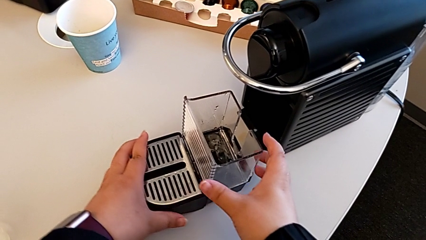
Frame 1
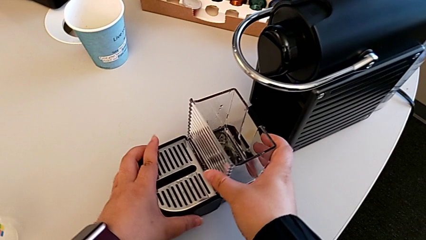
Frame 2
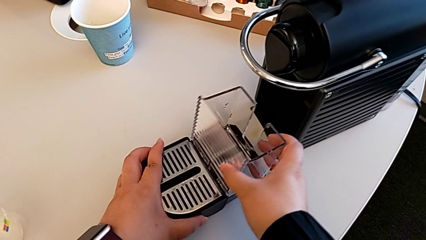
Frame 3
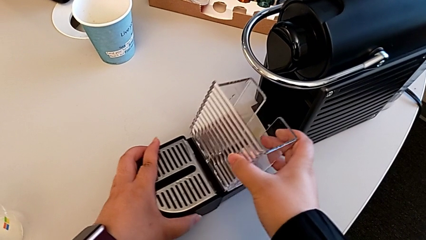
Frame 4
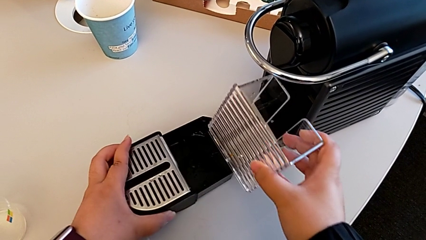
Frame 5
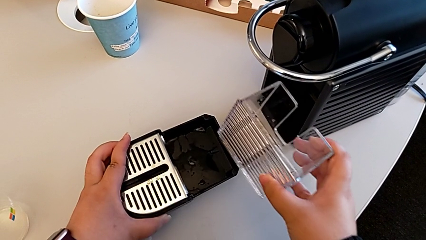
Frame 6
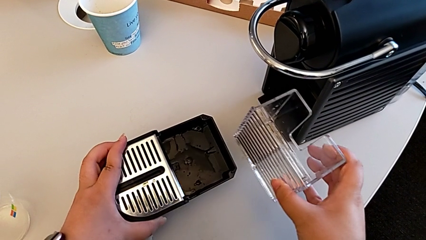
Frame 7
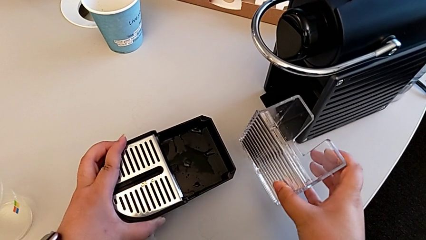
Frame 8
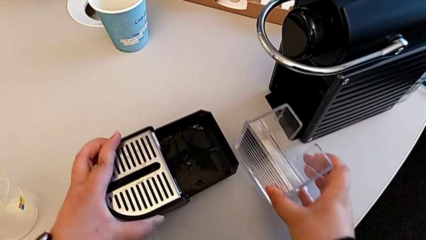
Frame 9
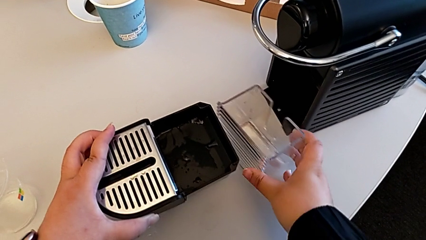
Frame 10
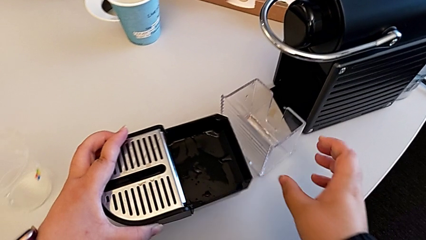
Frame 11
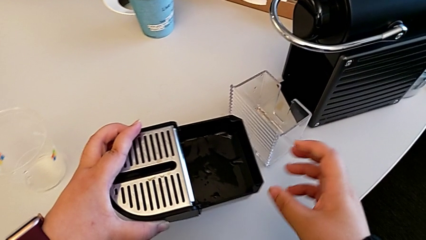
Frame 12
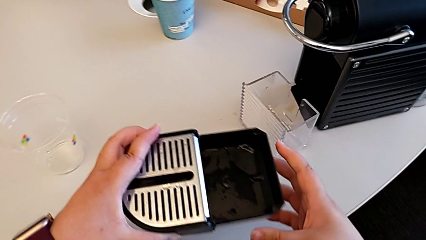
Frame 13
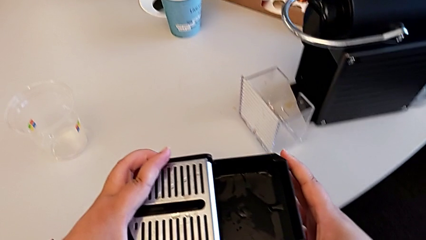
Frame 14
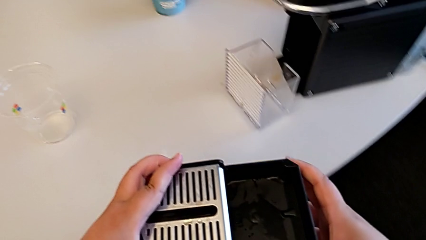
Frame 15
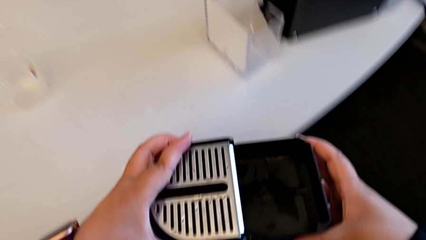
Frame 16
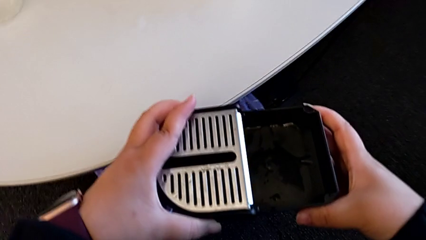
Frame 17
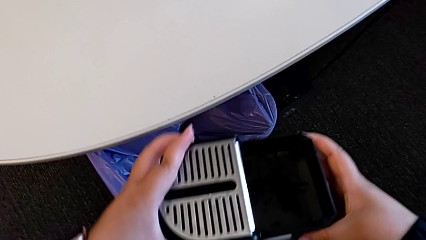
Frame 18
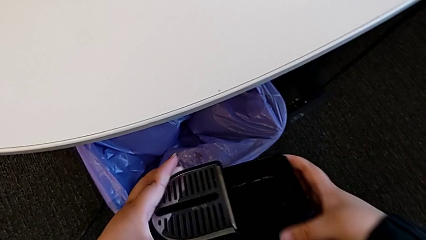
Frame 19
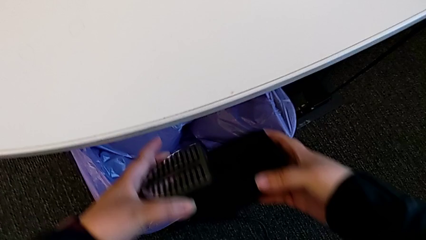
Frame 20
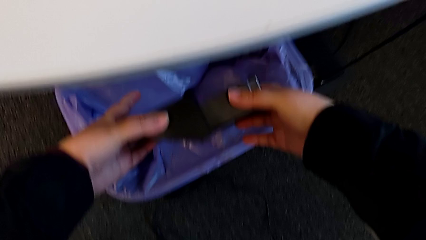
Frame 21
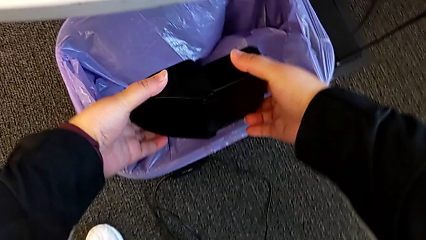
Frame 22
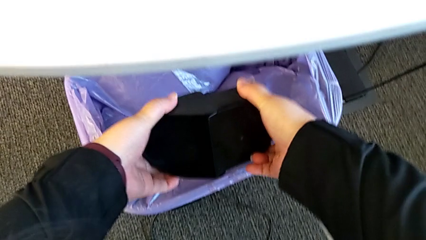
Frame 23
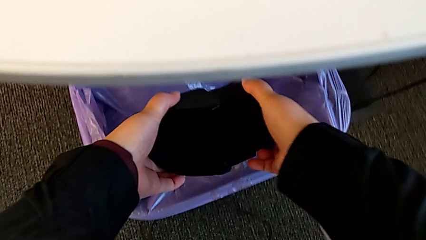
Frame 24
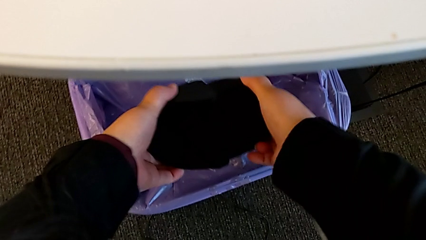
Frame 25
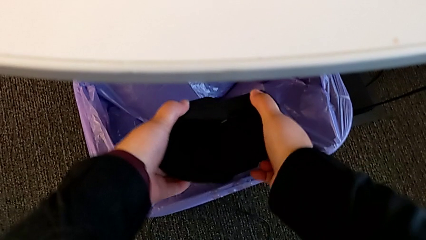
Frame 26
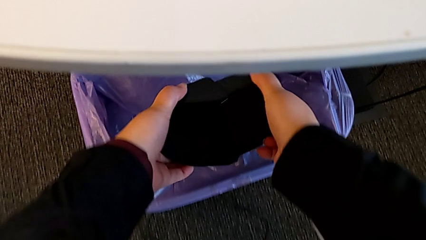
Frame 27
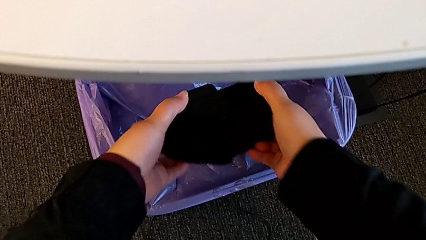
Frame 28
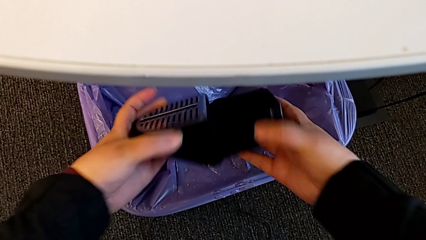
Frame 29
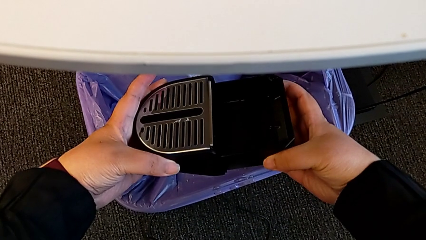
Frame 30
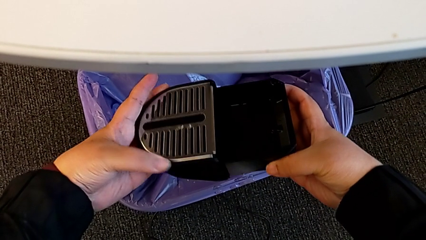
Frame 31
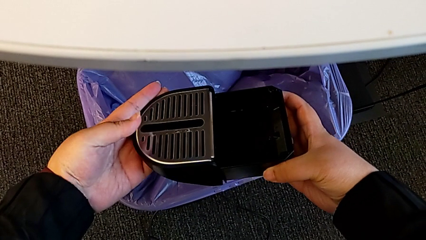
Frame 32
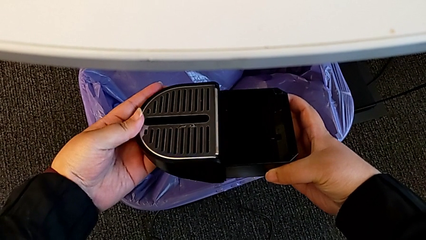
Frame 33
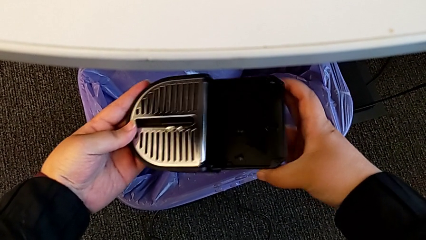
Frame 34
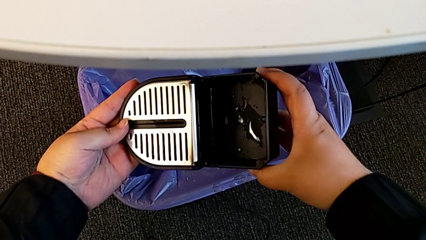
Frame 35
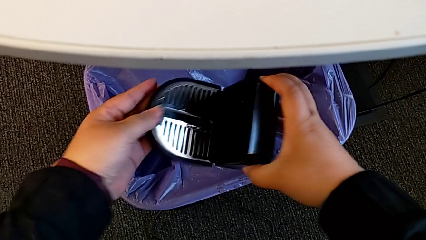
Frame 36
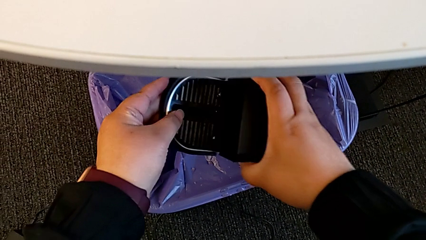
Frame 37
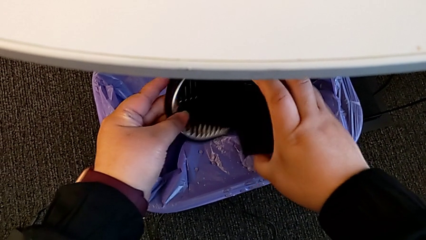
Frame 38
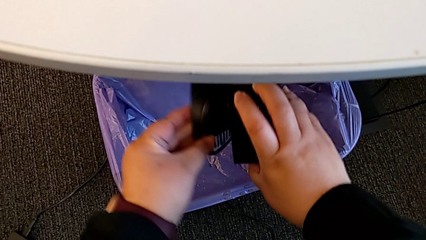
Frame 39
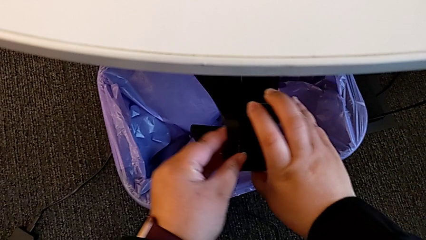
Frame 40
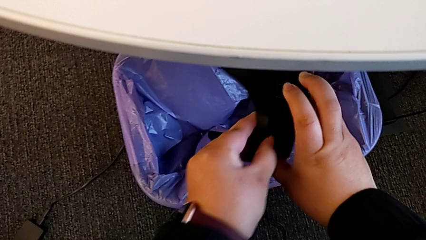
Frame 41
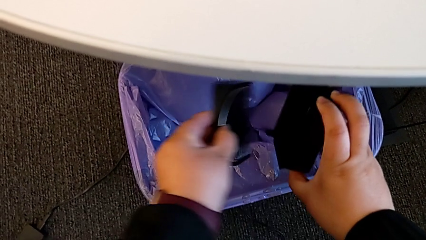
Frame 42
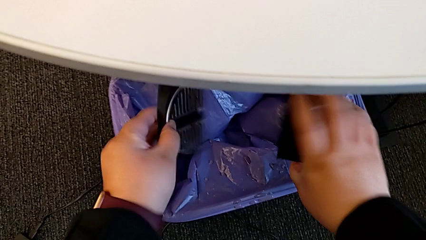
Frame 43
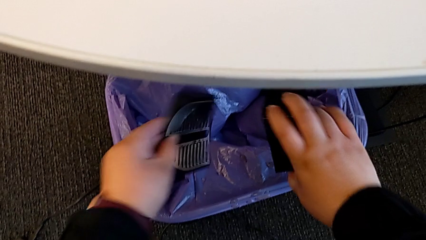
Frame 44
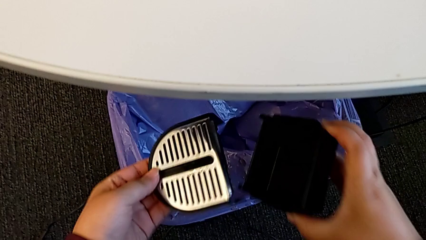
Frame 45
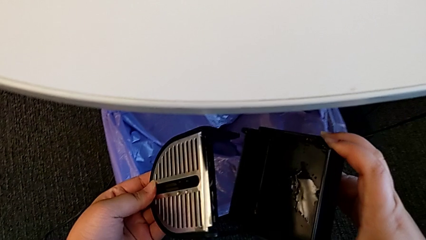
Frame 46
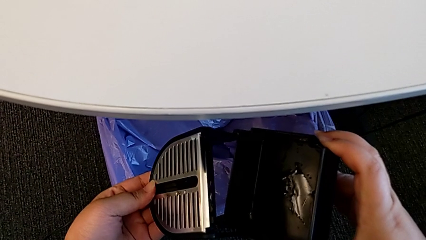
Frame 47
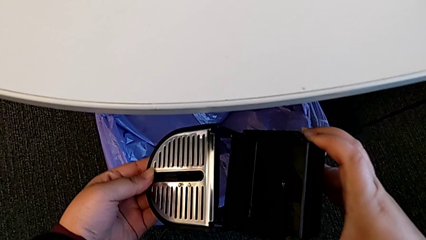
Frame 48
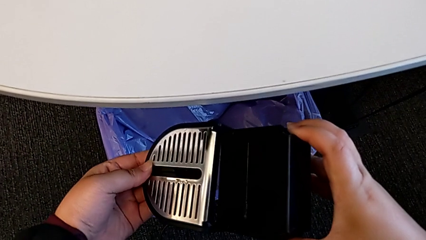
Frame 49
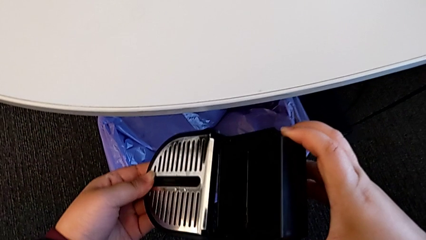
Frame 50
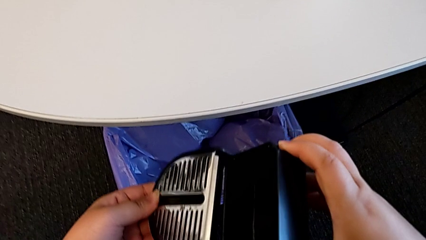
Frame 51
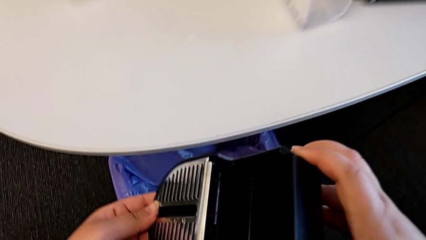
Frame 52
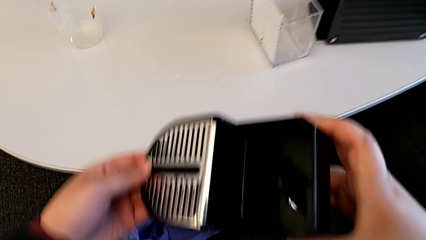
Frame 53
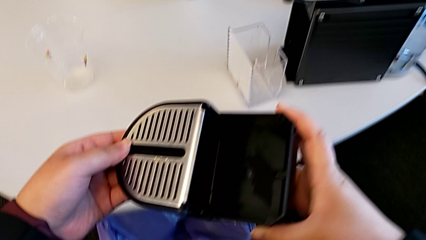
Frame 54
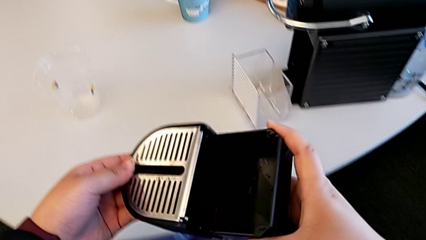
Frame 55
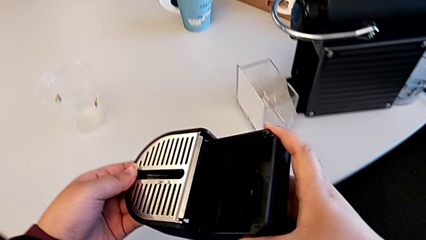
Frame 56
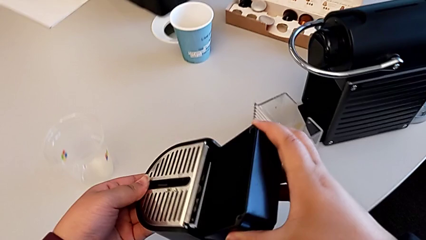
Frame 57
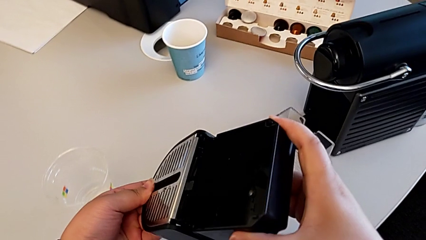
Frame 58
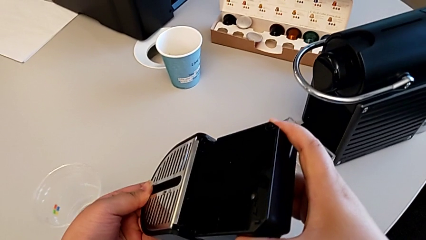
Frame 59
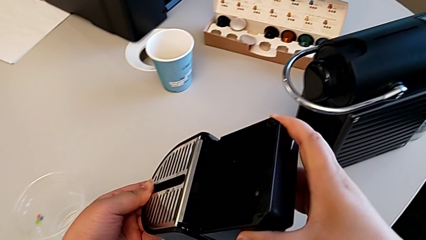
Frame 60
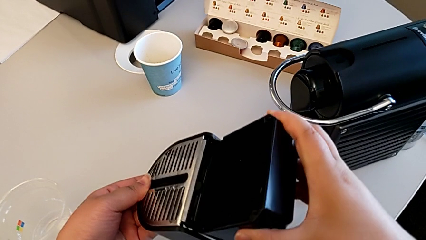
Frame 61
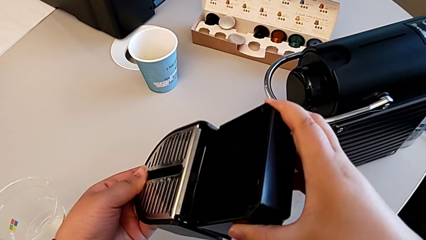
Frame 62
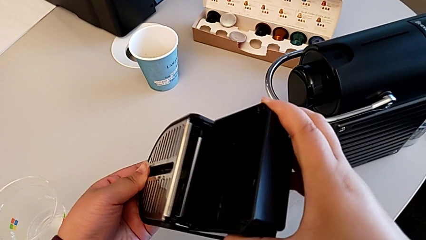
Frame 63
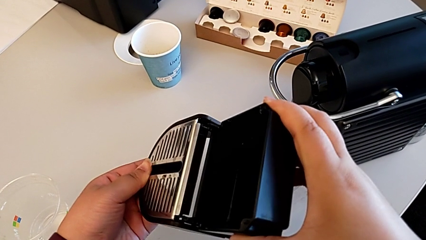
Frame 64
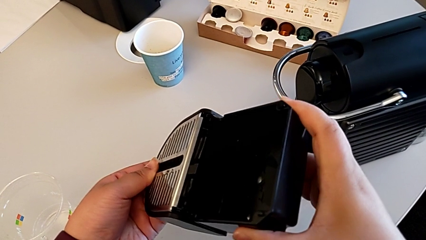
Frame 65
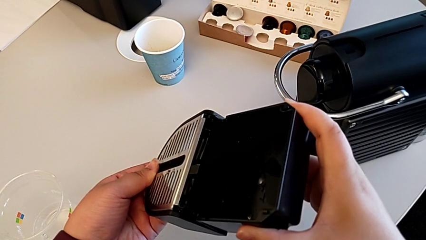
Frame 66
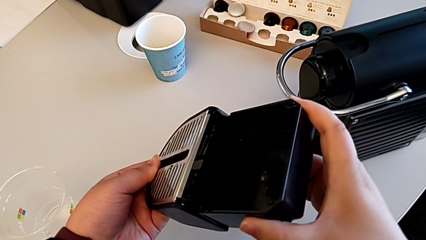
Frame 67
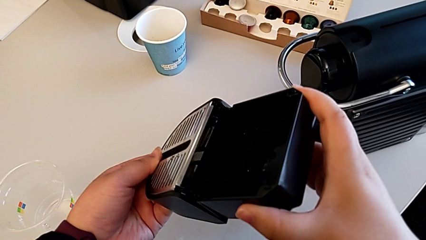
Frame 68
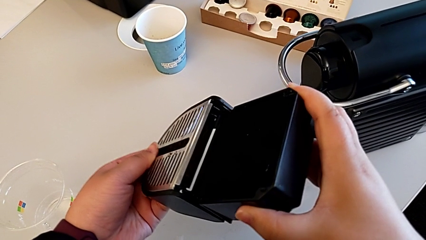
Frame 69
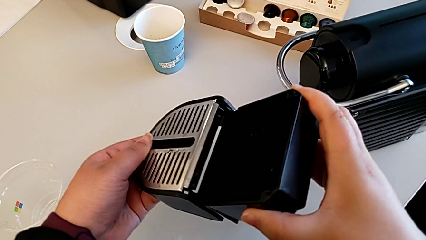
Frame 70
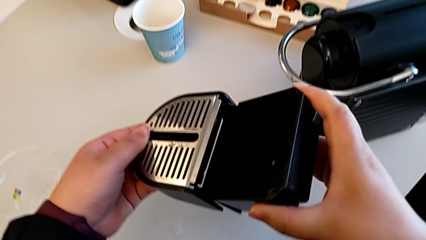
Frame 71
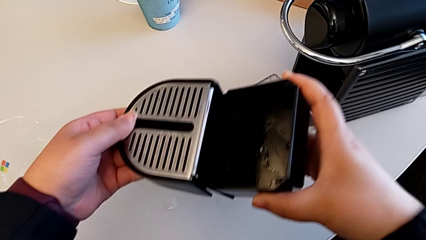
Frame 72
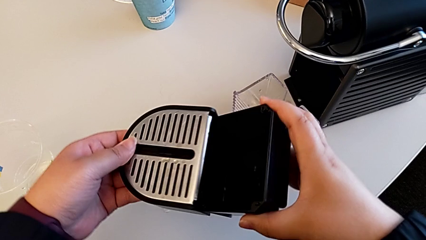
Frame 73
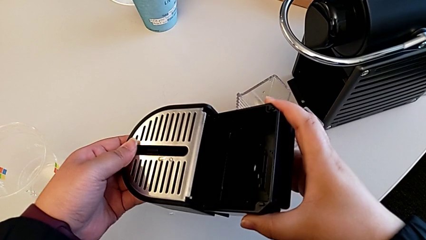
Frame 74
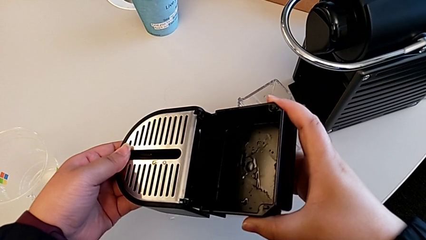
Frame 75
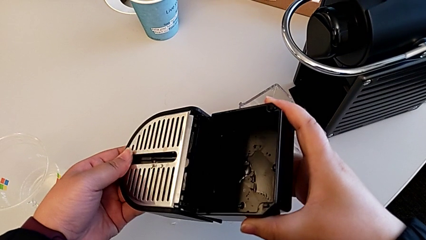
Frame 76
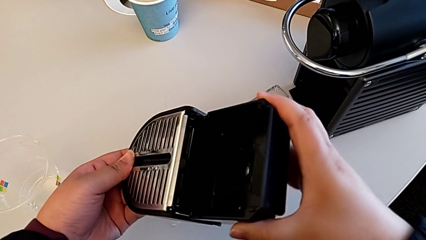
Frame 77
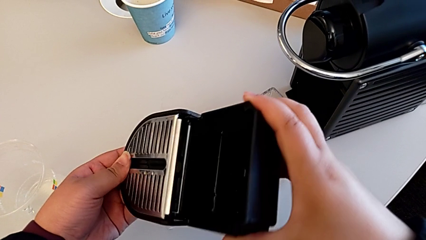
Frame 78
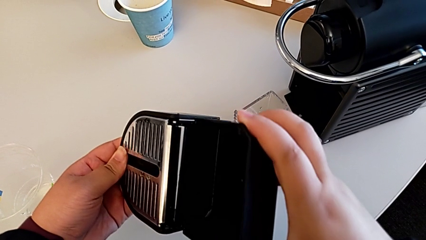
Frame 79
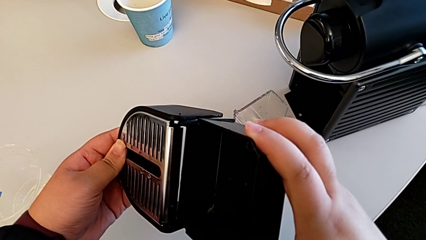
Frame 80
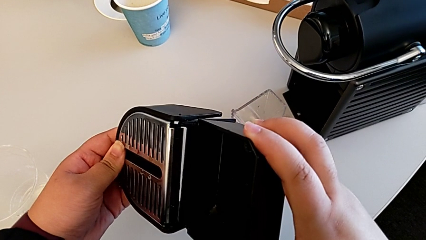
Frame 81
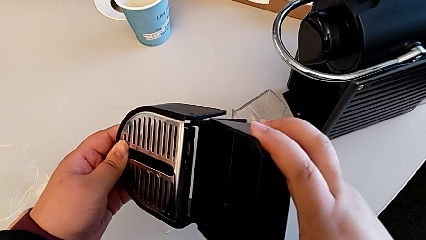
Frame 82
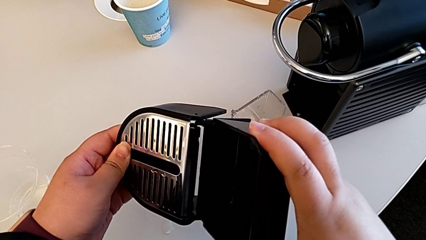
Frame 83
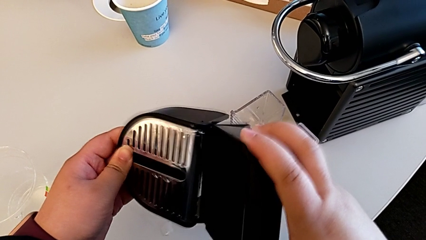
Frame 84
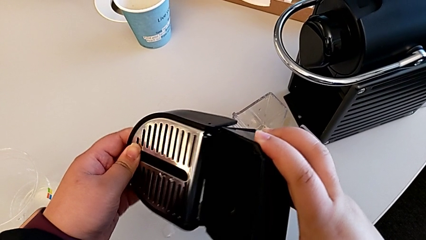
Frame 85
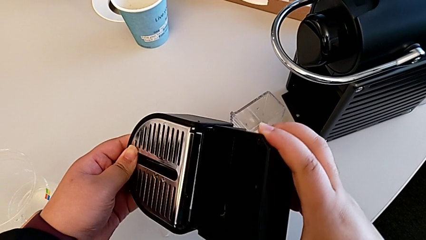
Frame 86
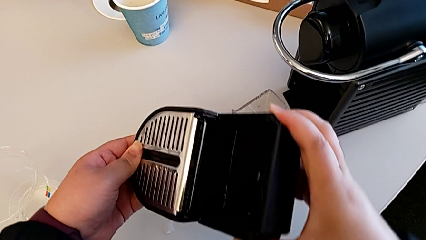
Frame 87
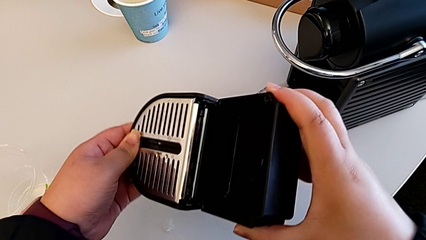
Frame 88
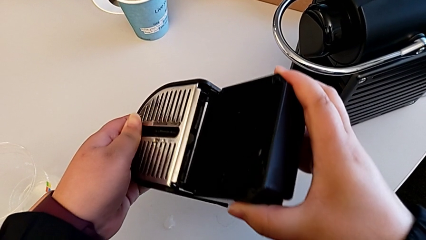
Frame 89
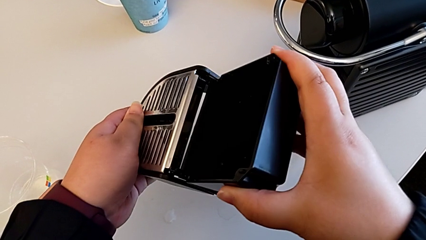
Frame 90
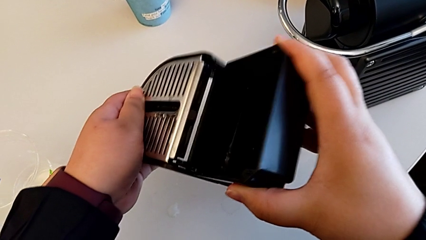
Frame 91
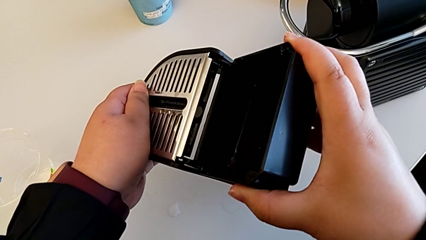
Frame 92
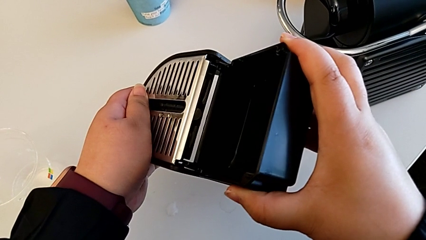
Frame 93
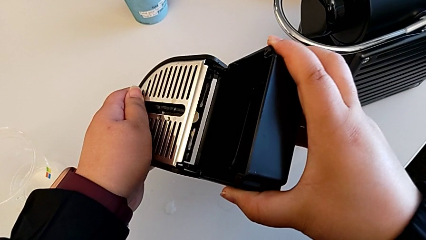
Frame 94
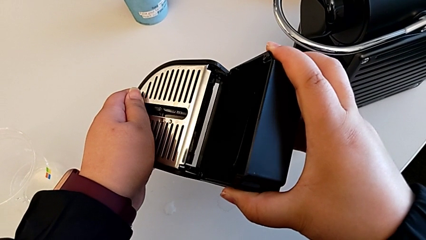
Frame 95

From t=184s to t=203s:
The camera wearer is emptying the drip tray. They withdraw the capsule container with the right hand and place it with the right hand. They lift the drip tray with the left hand, approach the garbage bin with the left hand, empty the drip tray with the right hand, inspect it with the right hand, flip it with the left hand and begin to assemble it with the right hand.
